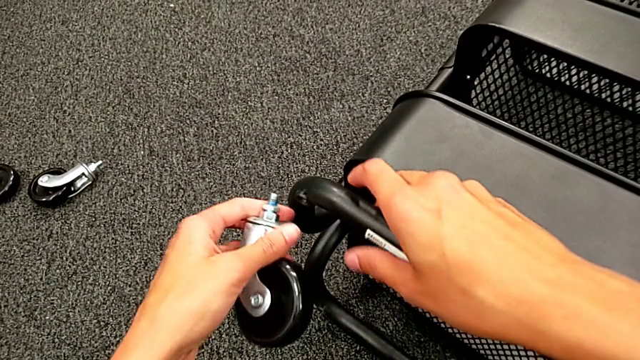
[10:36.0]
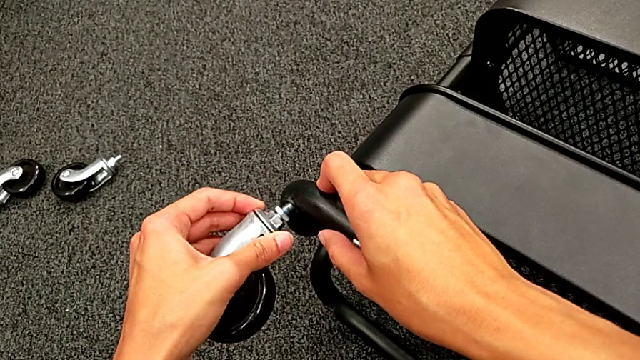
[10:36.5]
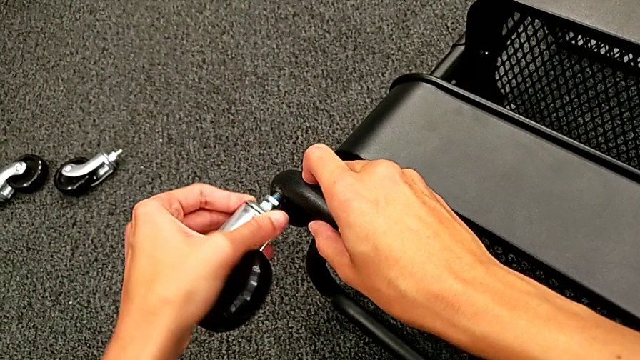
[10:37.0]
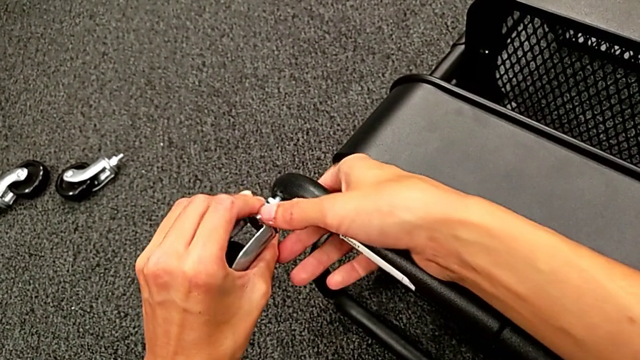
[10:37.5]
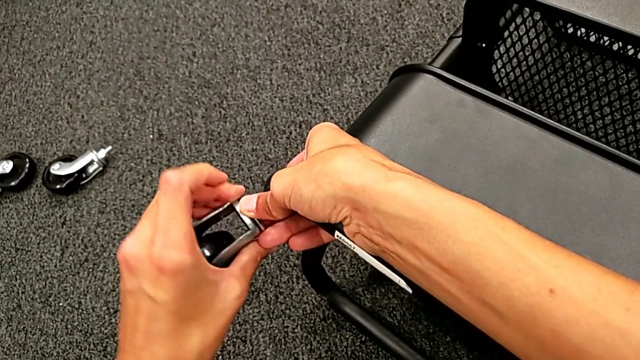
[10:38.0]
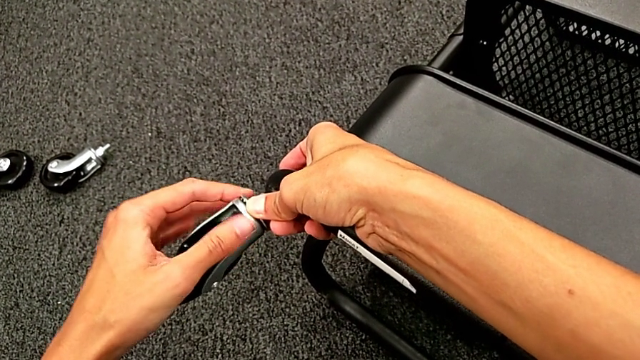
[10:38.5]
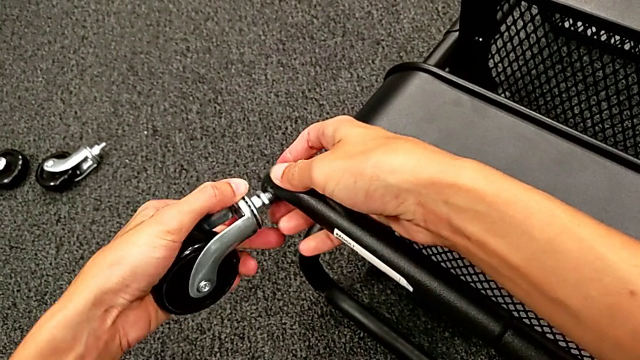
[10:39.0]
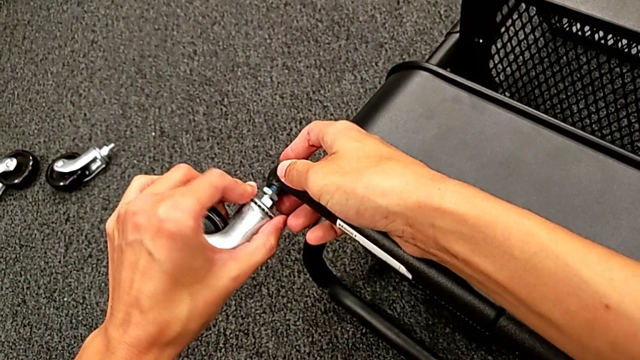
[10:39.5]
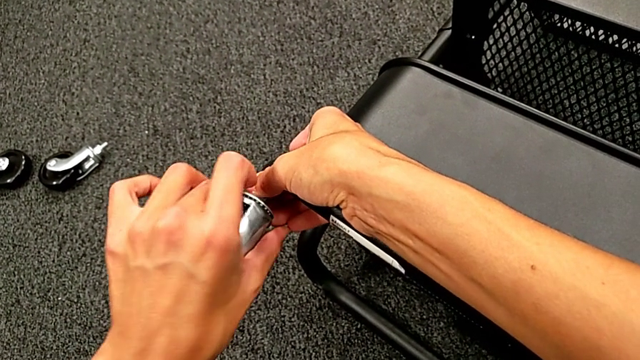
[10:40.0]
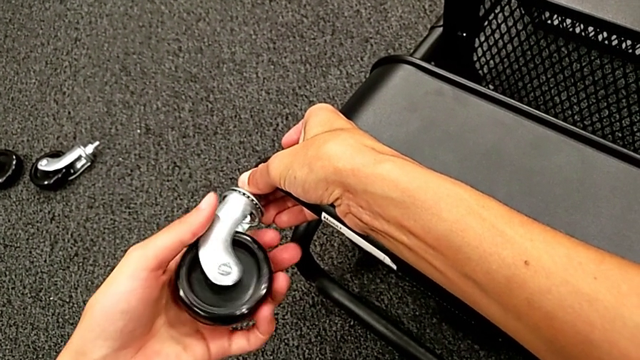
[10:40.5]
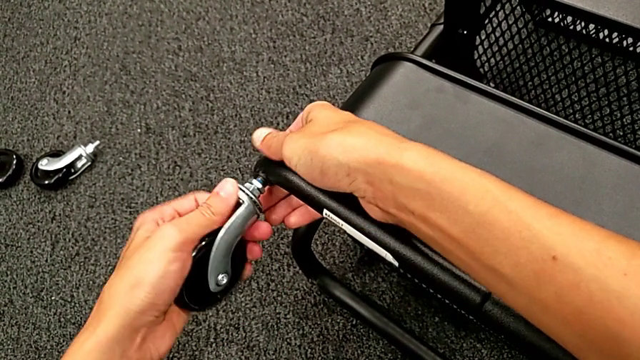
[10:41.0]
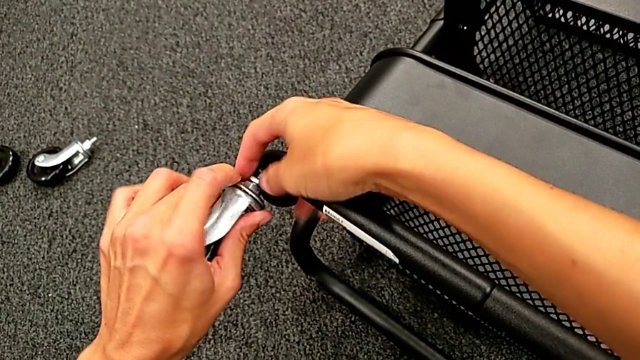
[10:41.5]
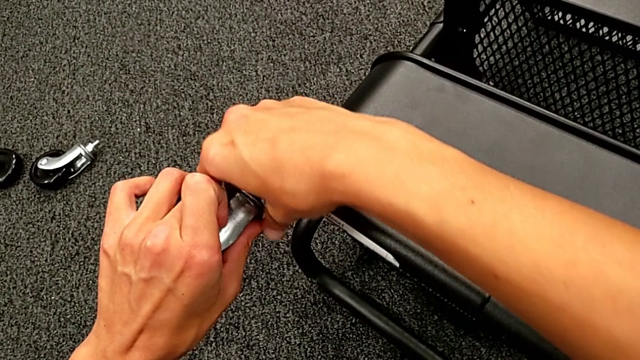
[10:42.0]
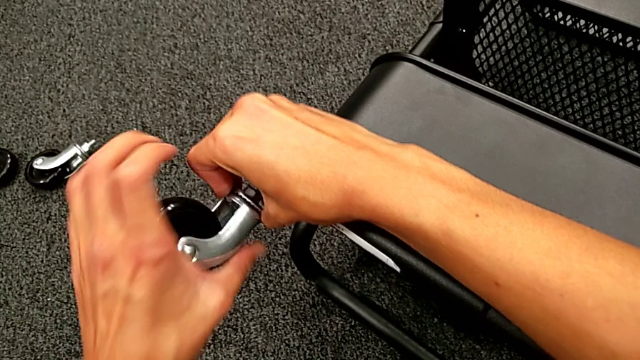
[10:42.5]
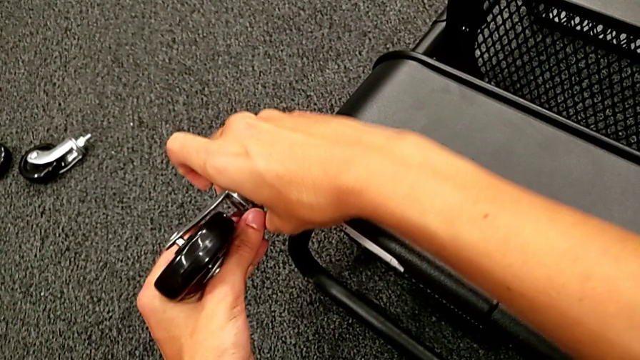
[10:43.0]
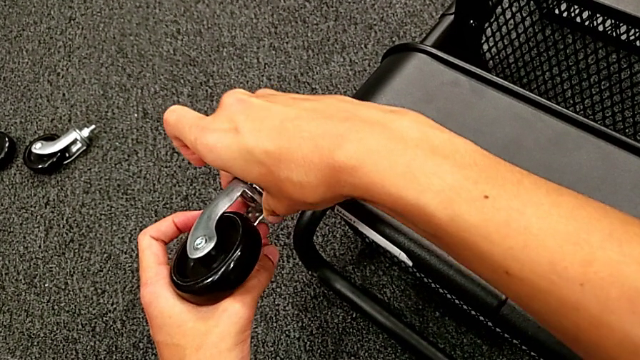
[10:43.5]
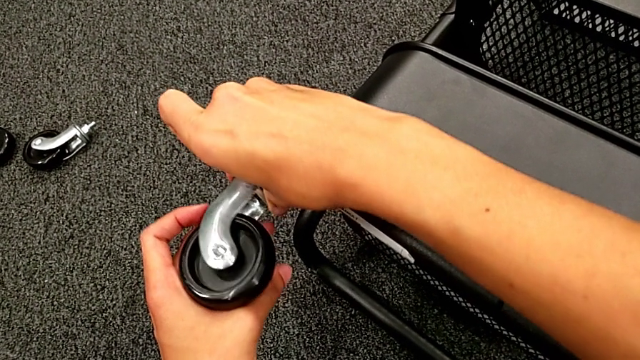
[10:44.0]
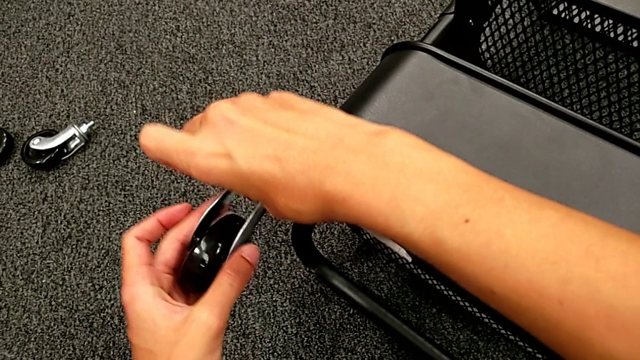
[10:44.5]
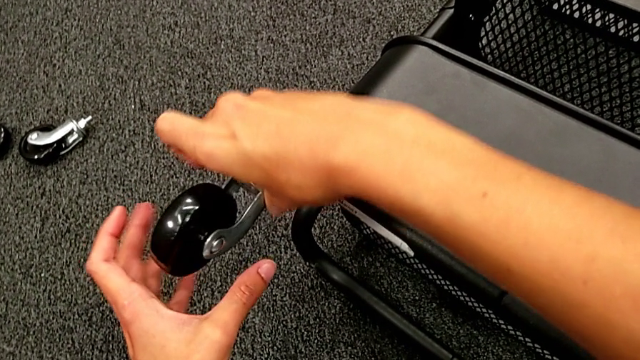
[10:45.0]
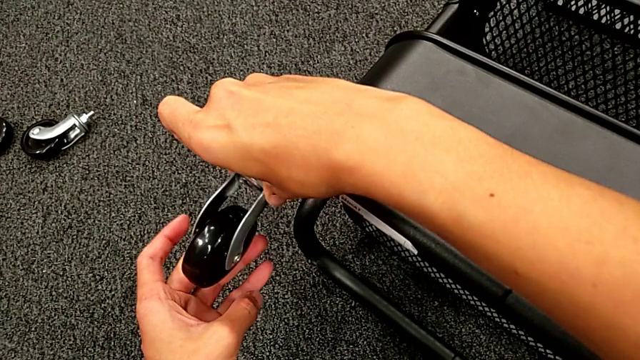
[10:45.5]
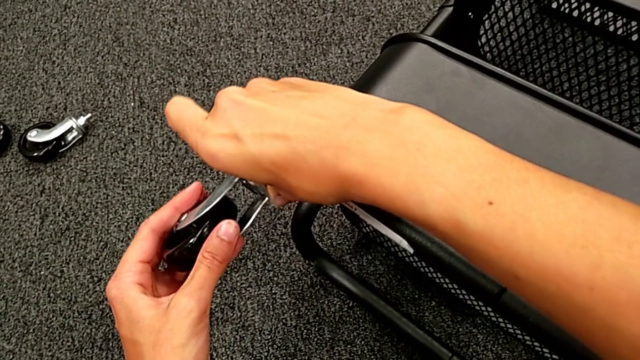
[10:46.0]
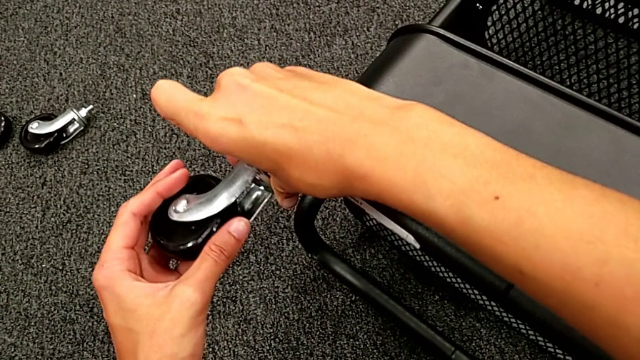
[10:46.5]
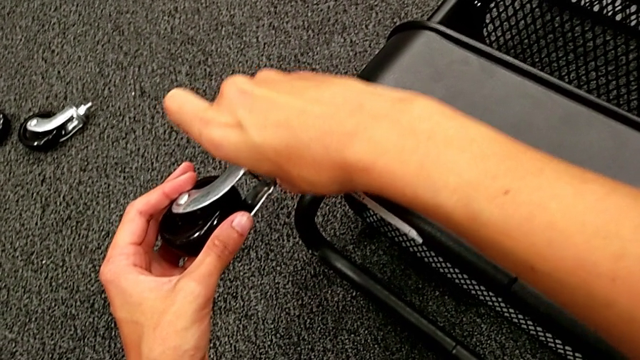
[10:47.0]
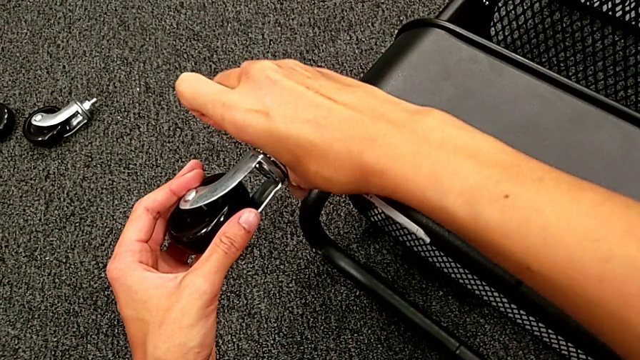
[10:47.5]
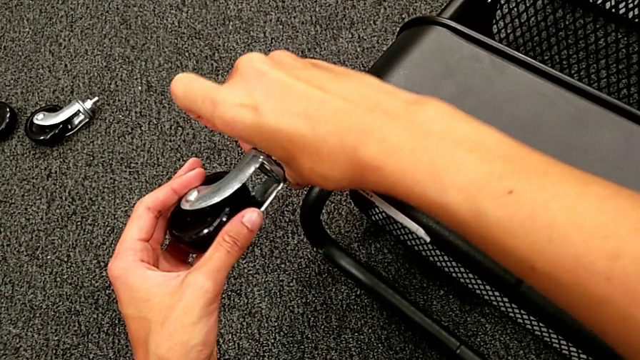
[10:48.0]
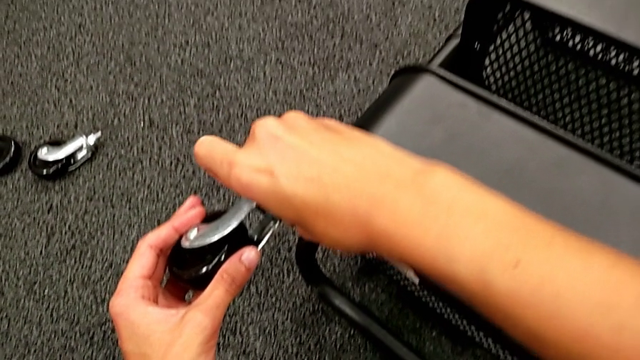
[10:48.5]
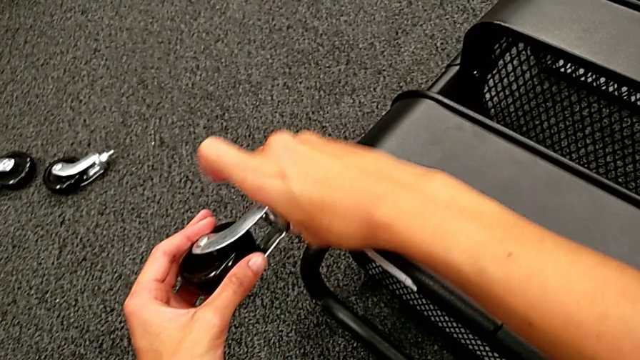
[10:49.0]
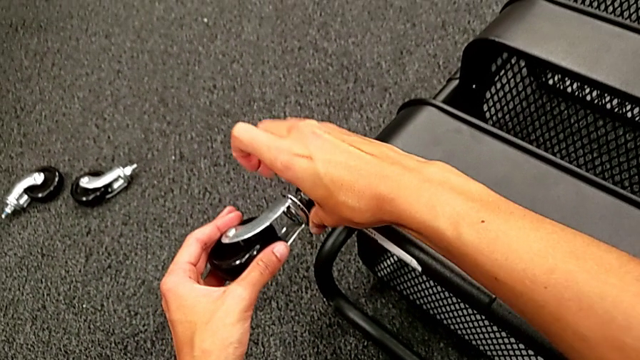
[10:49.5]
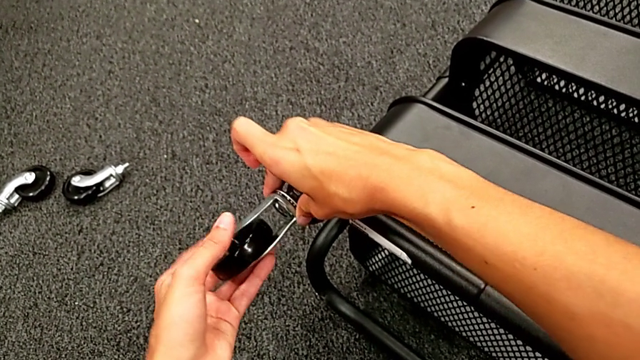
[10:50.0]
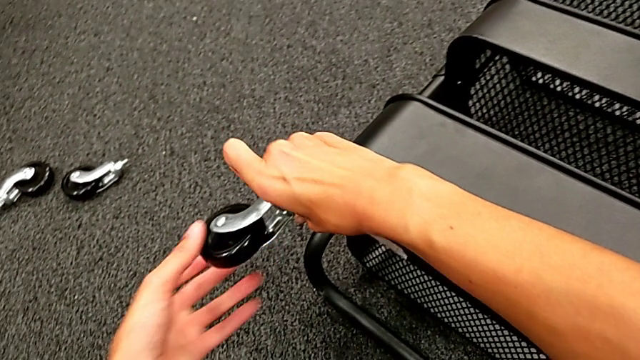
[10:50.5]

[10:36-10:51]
The camera wearer is placing the wheels. They place the second wheel and screw the second hexagon cap nut.

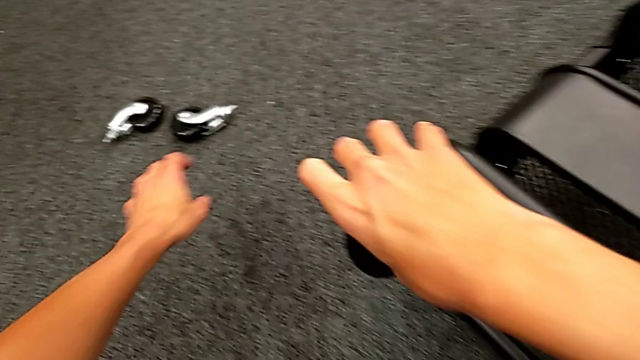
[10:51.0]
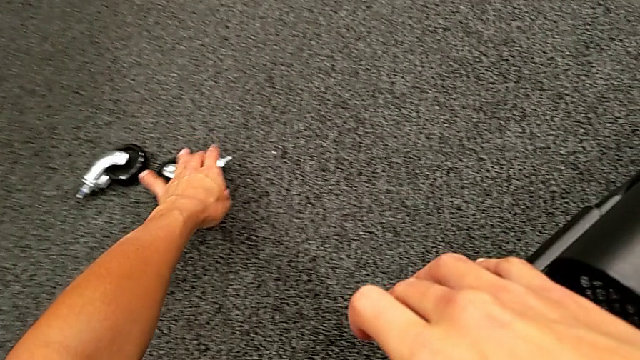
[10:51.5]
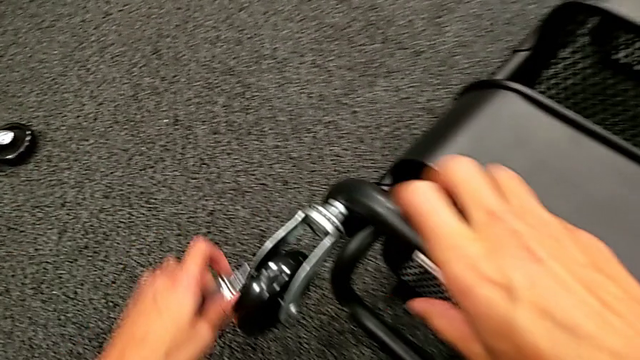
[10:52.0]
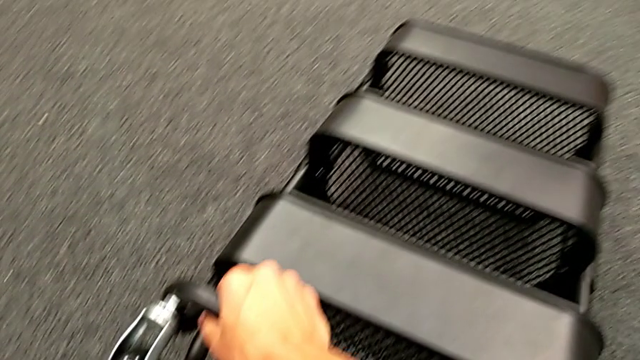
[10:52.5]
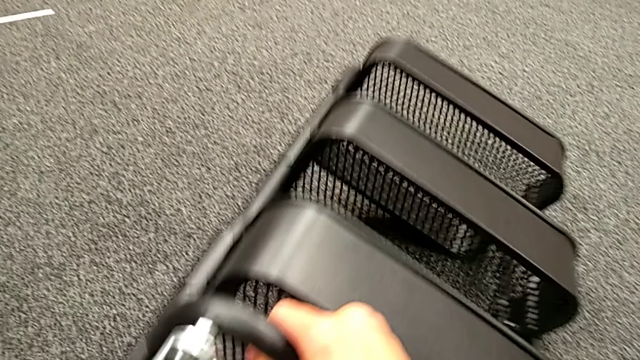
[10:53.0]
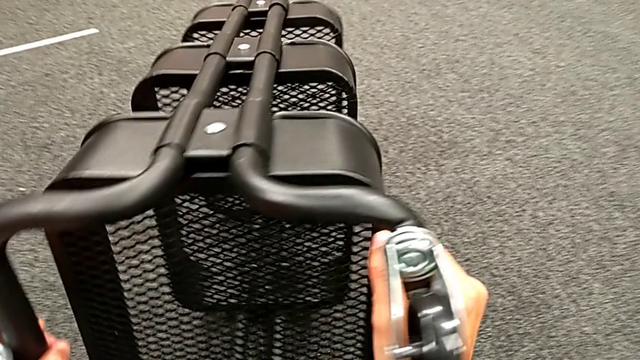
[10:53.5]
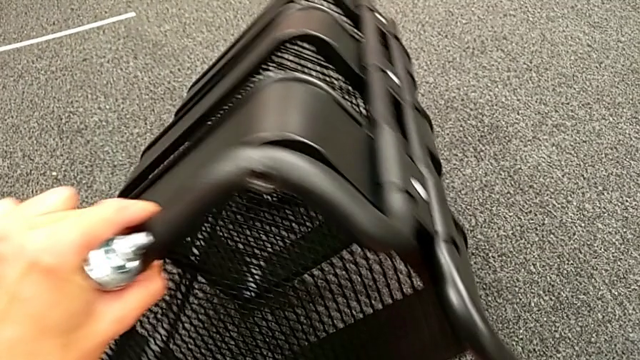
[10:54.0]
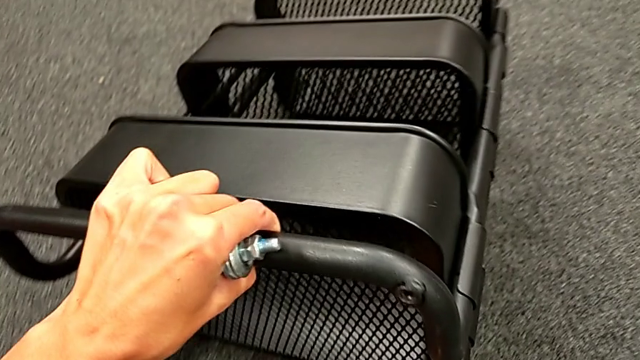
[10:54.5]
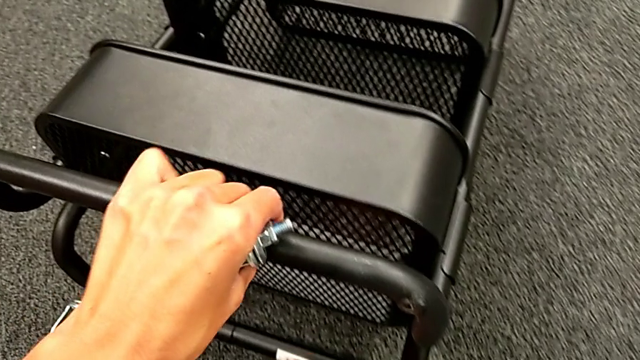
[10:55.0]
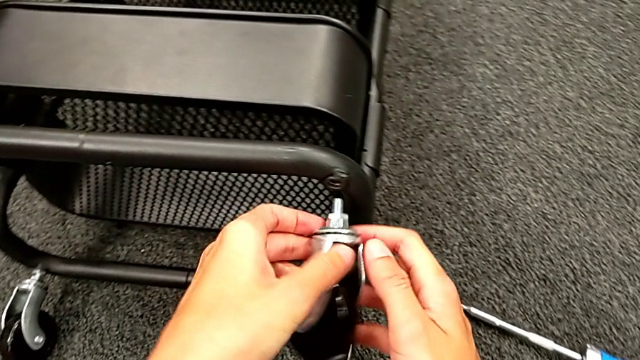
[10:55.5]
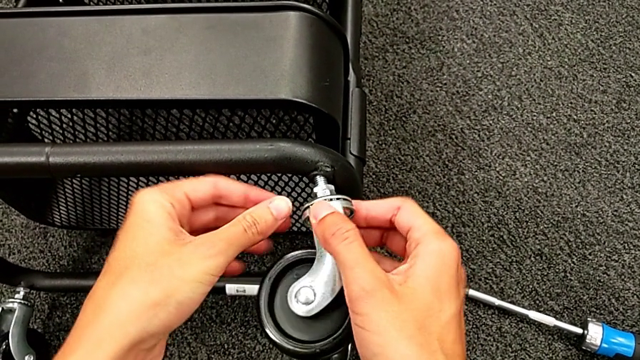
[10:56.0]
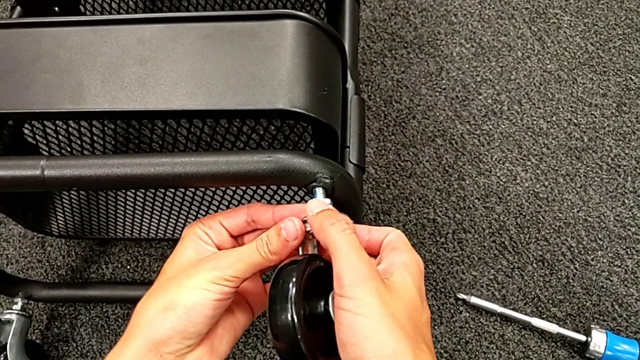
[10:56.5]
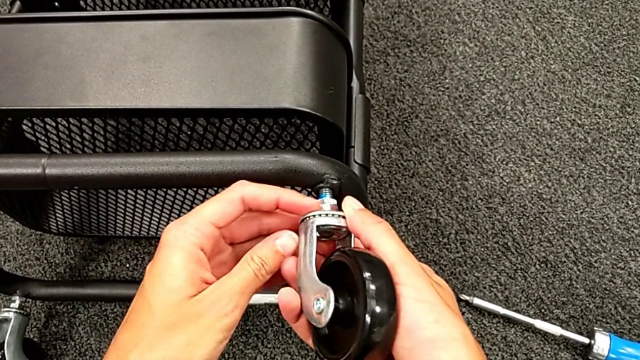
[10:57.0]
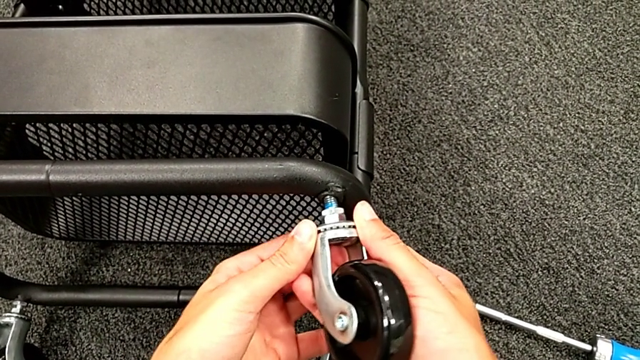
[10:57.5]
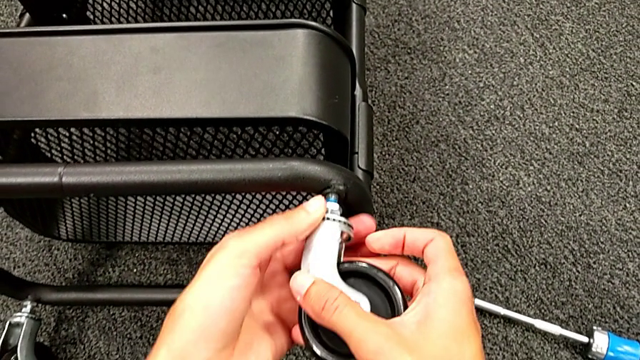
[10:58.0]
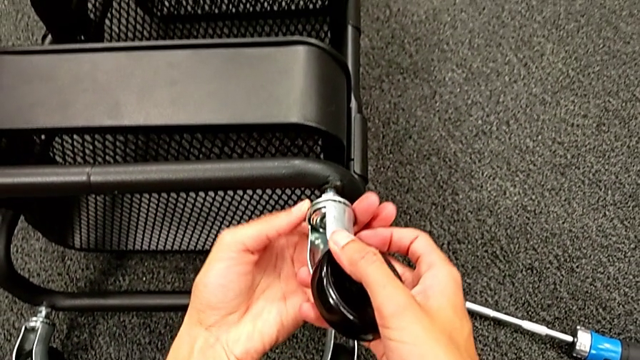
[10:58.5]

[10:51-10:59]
The camera wearer is placing the wheels. They grab the third wheel, rotate the black frame, place the third wheel and begin to screw the third hexagon cap nut.
